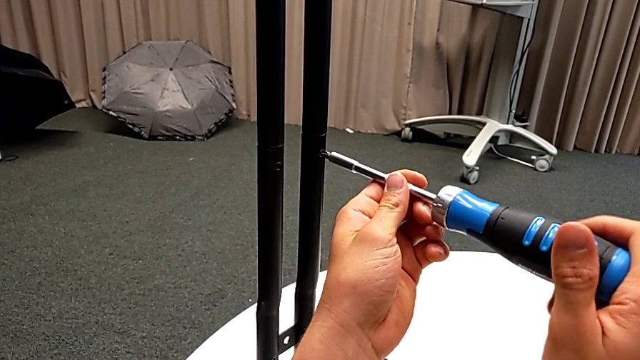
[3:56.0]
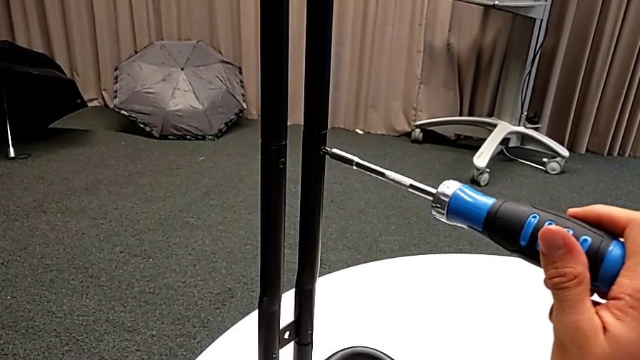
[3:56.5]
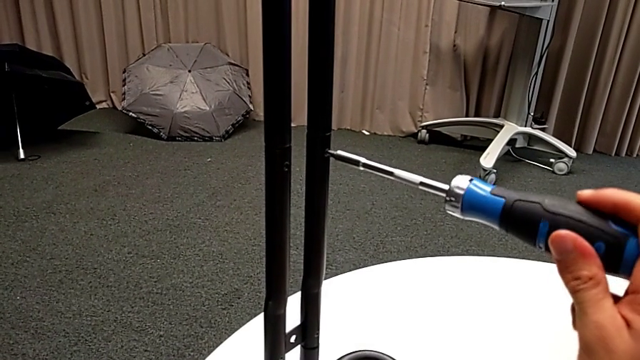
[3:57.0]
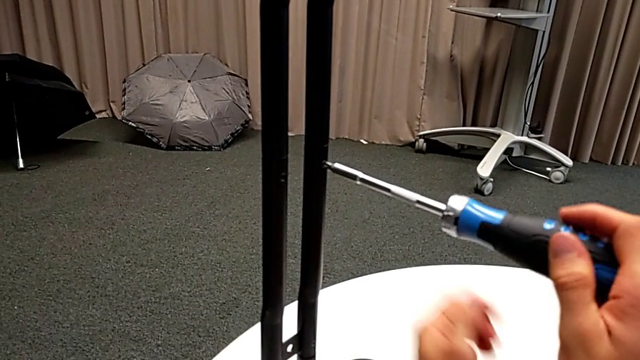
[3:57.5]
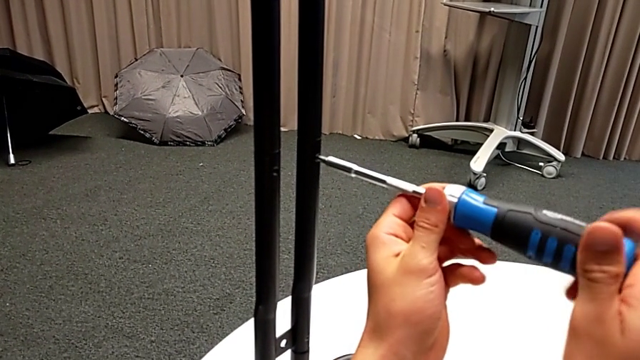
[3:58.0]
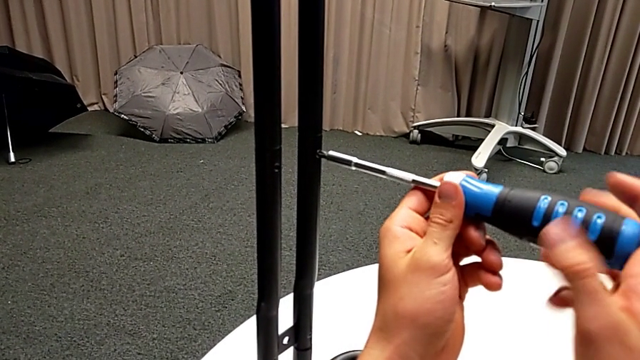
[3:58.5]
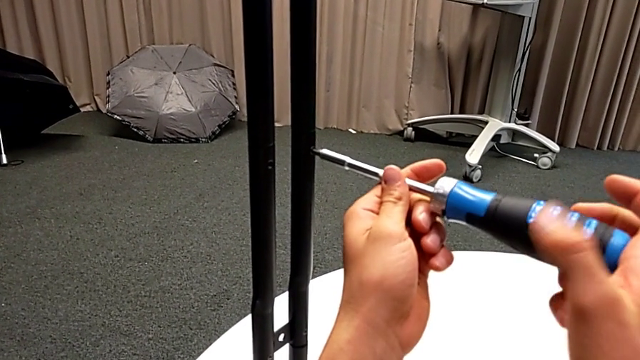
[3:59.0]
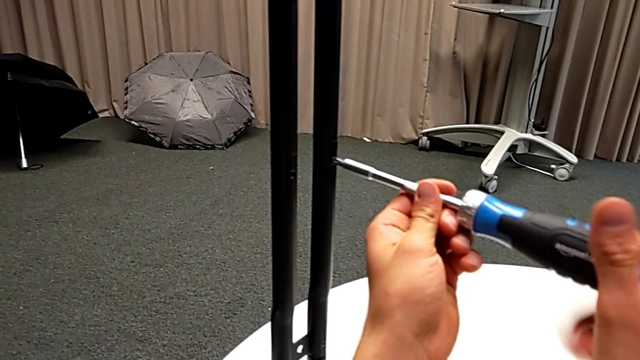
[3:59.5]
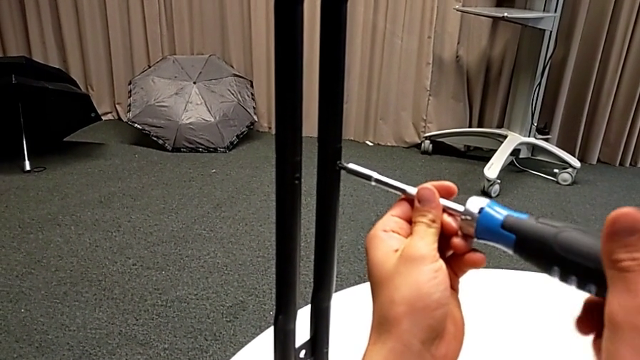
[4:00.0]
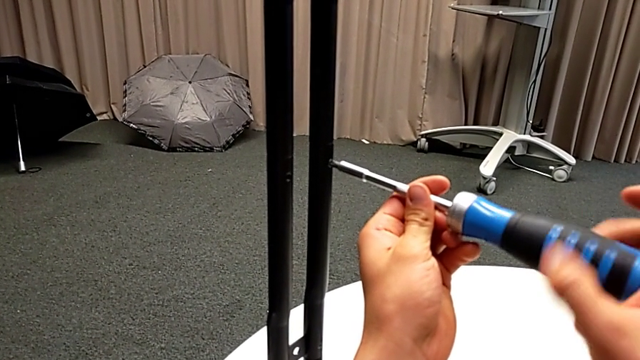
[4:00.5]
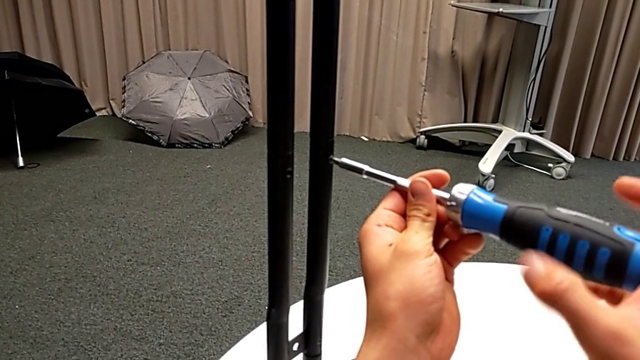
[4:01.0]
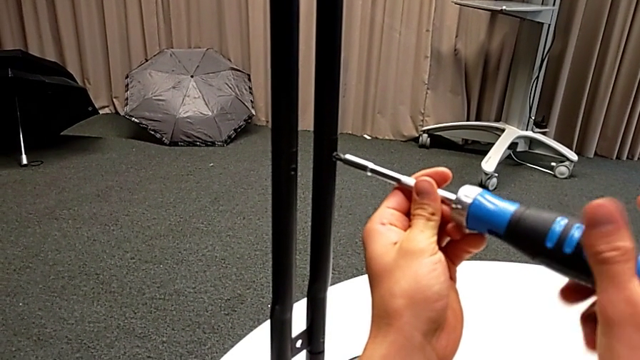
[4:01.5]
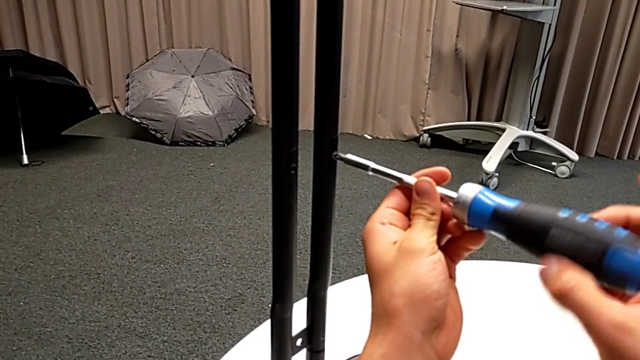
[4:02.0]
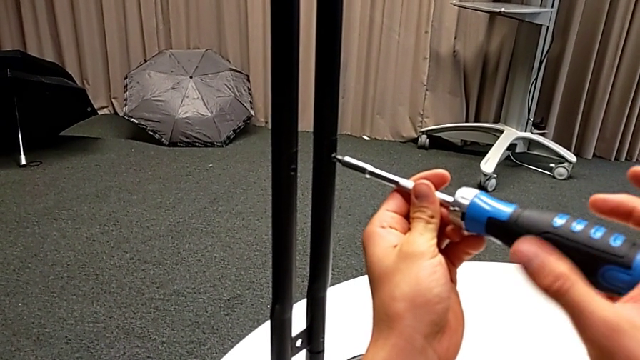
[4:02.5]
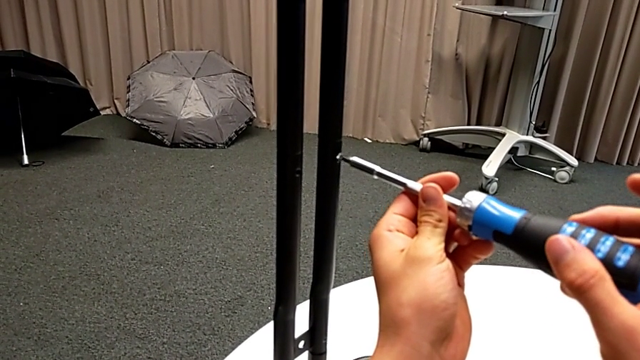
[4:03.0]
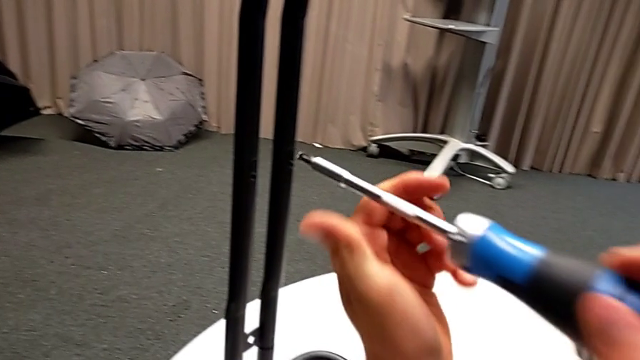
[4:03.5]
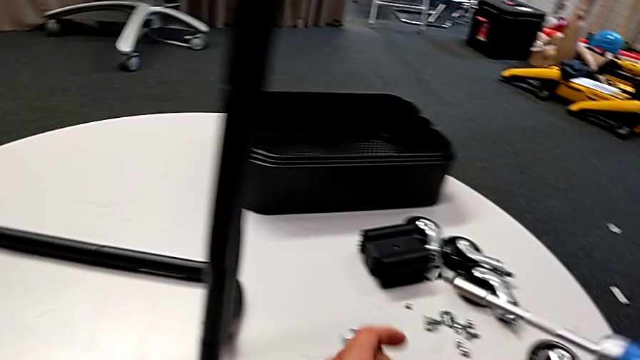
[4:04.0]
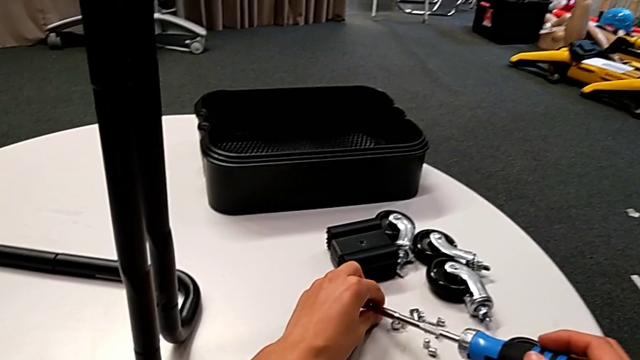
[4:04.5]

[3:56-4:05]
The camera wearer is unscrewing the screws from the side bars. They keep unscrewing the screw. They disassemble the screw and withdraw the screwdriver with the right hand. They grab the screw and place it.

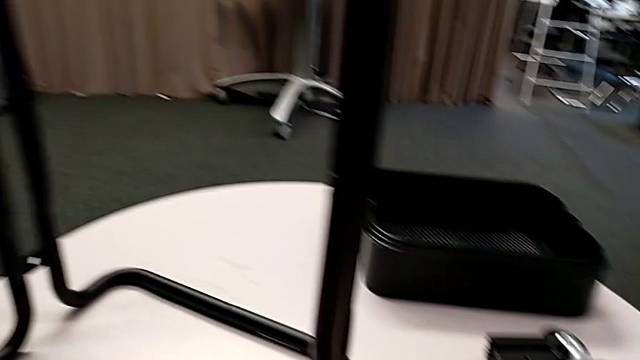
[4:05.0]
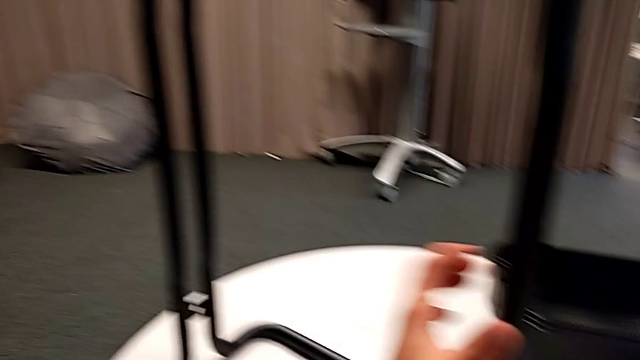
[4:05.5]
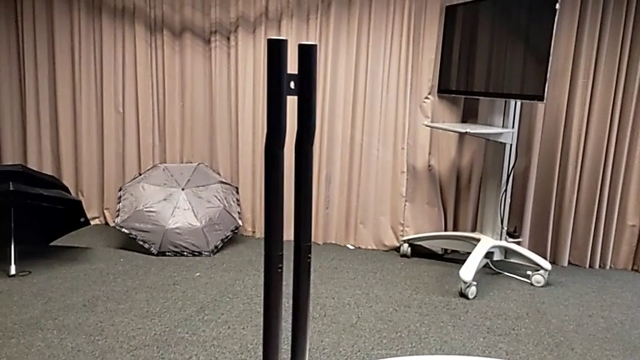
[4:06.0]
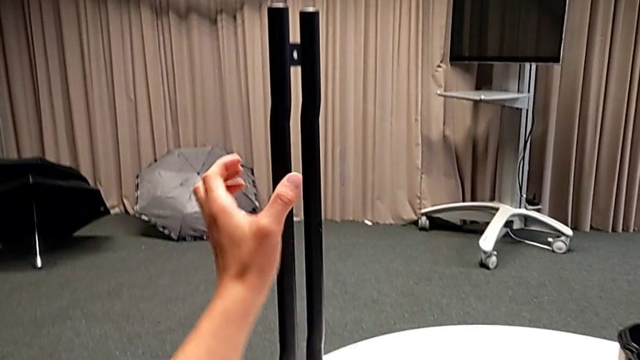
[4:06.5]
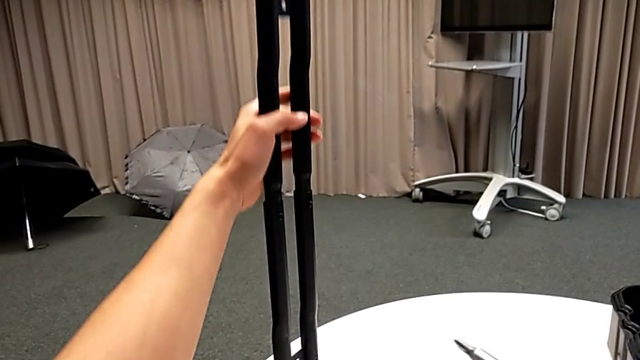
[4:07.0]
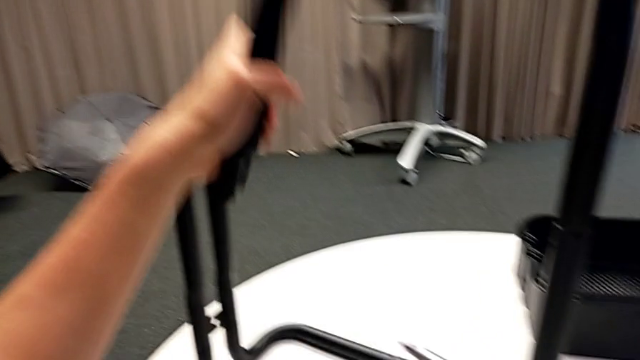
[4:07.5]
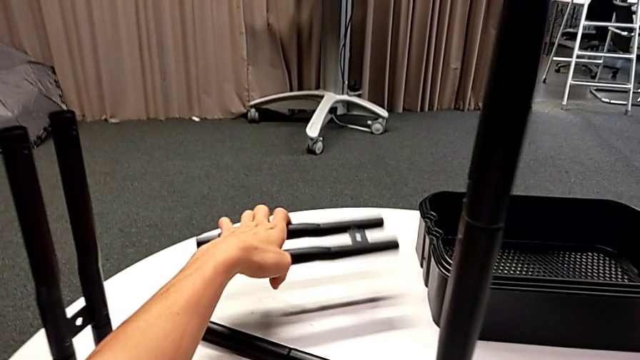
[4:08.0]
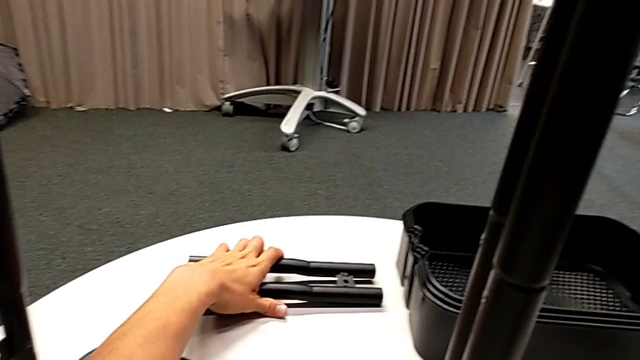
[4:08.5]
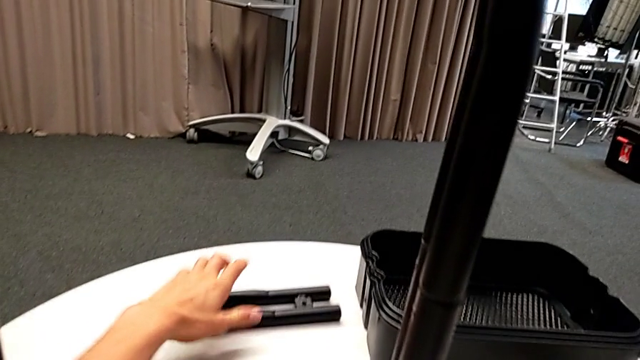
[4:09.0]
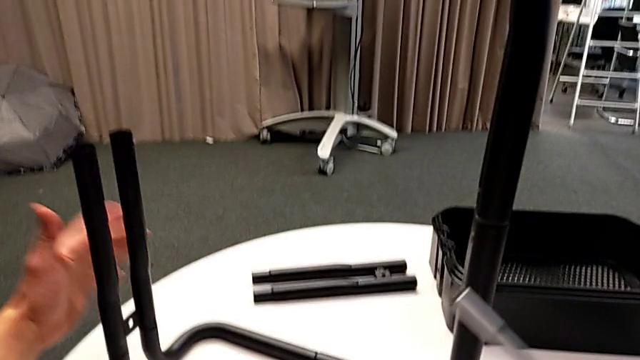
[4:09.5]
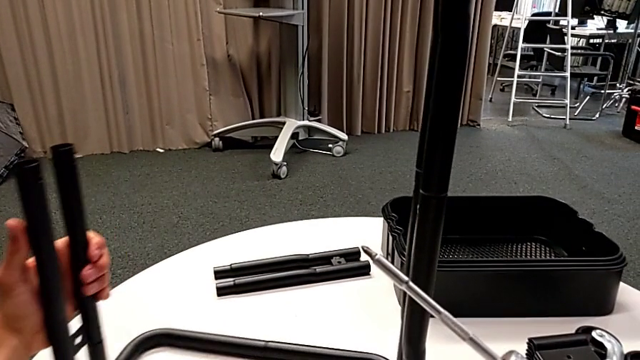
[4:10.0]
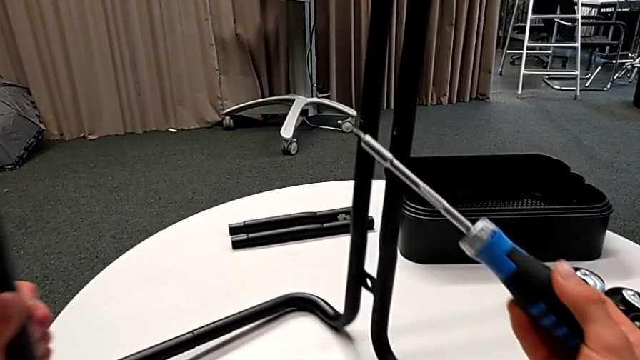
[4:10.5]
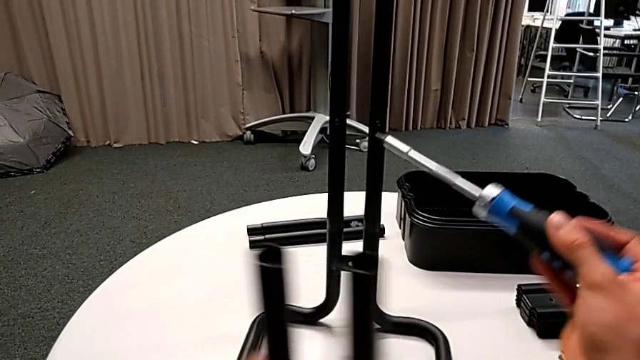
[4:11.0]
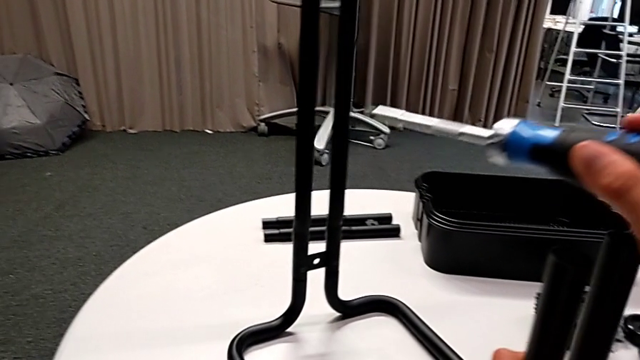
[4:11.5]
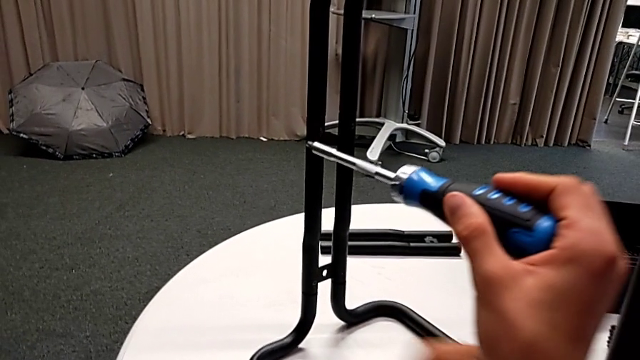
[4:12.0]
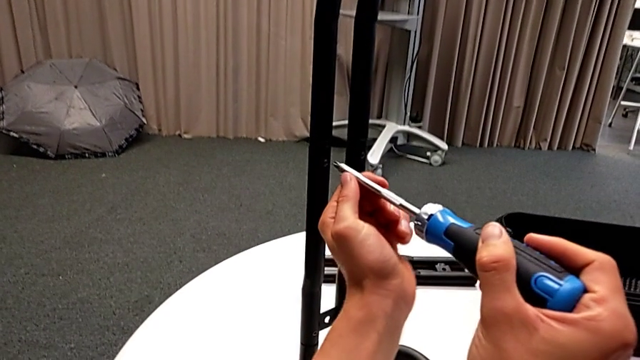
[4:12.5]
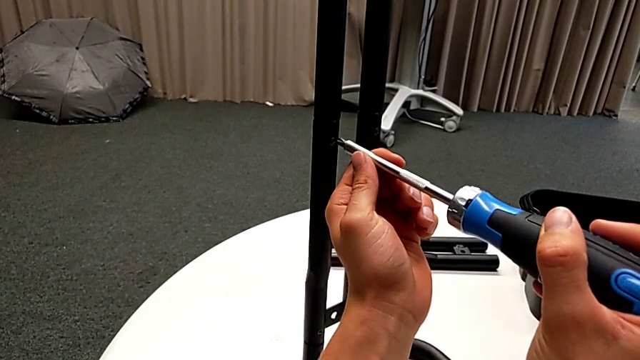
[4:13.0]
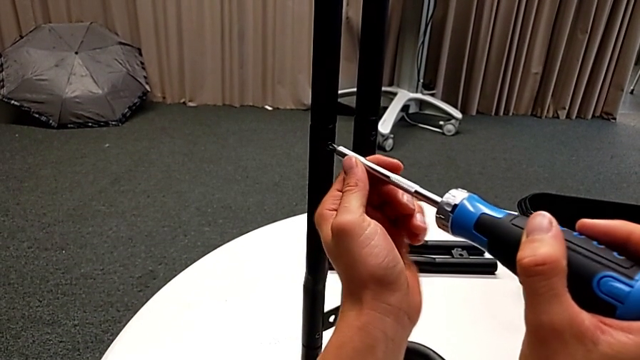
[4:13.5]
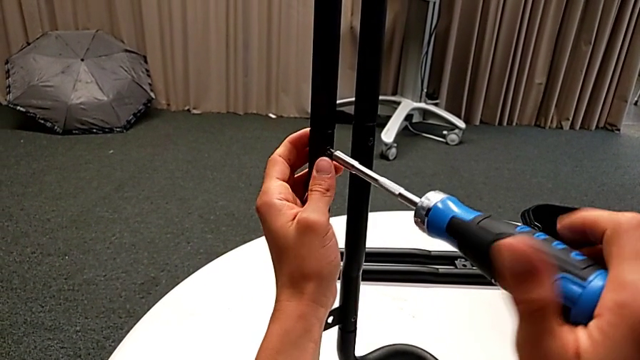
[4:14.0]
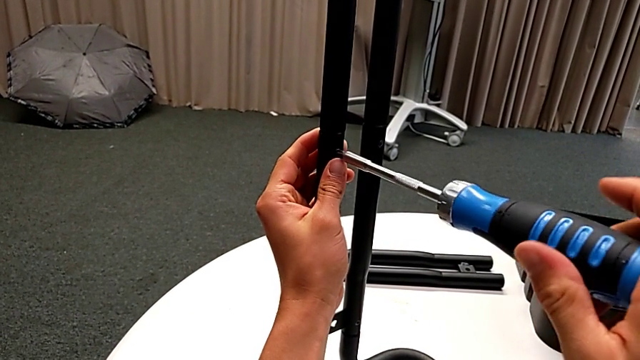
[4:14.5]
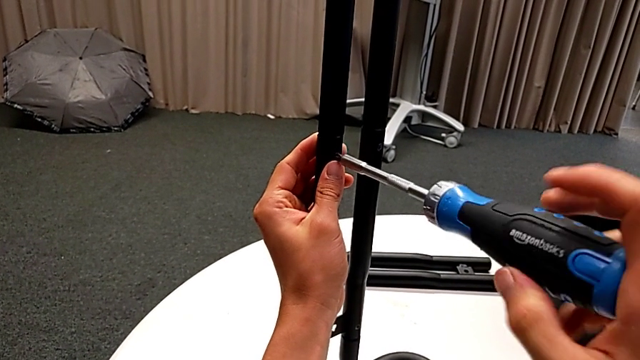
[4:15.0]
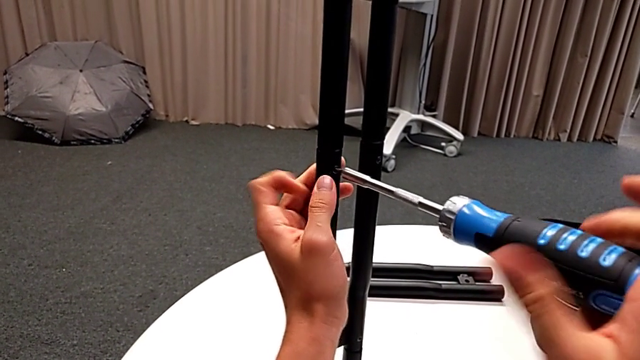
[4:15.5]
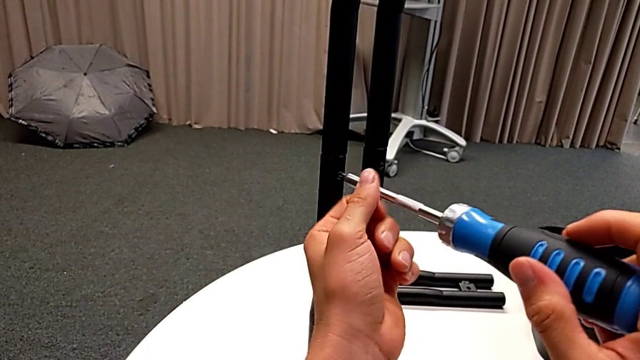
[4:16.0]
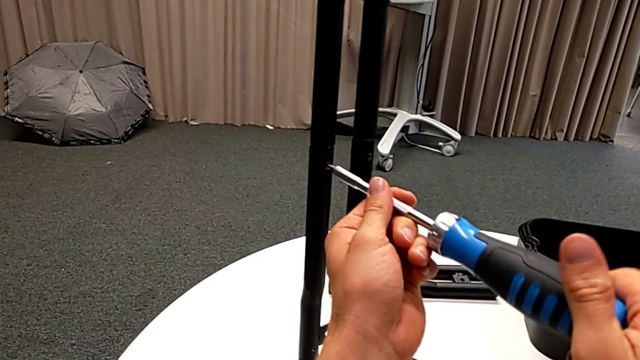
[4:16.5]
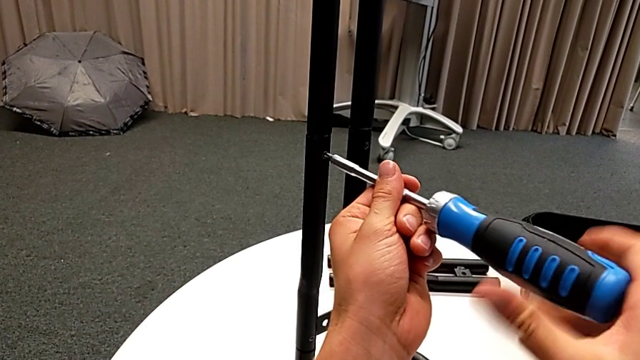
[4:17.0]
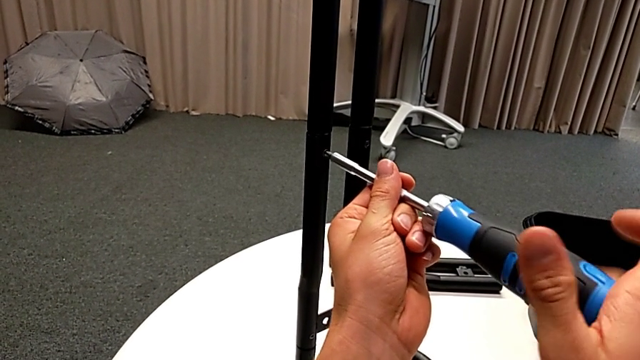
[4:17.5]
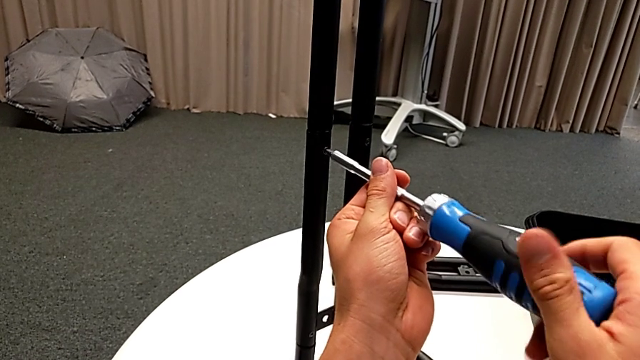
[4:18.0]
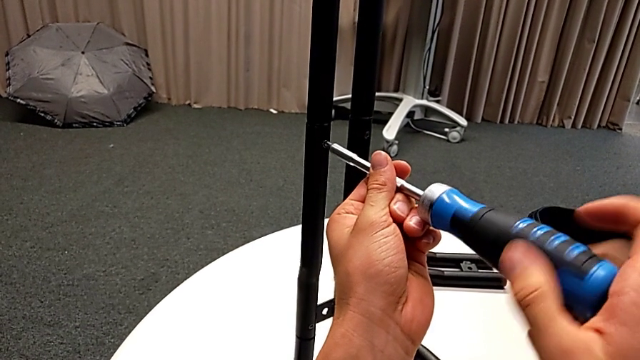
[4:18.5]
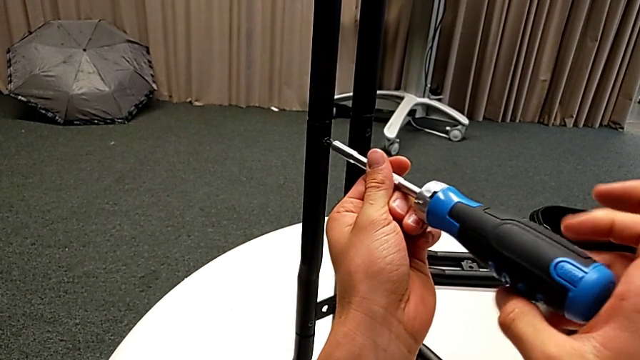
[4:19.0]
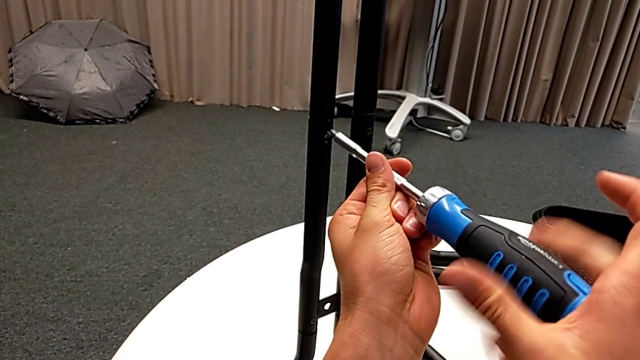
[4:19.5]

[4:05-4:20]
The camera wearer is unscrewing the screws from the side bars. They disassemble the leg, place it, rotate the half frame, insert the screwdriver and unscrew the screw. They disassemble the screw and withdraw the screwdriver with the right hand.
